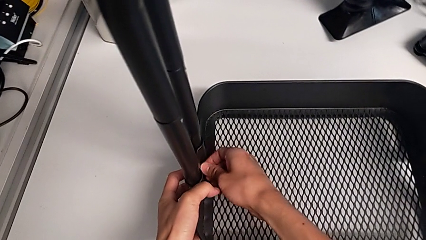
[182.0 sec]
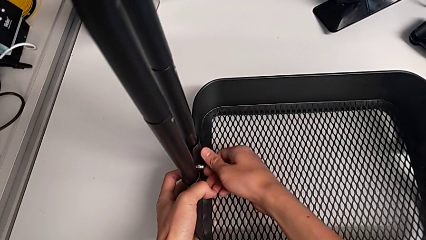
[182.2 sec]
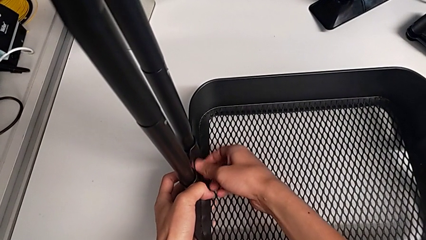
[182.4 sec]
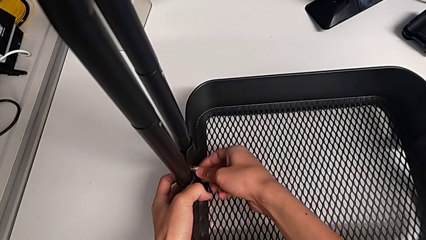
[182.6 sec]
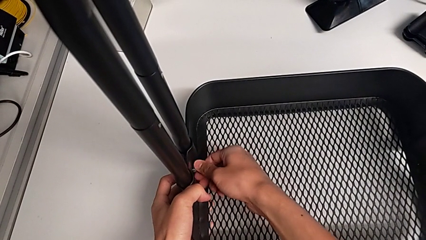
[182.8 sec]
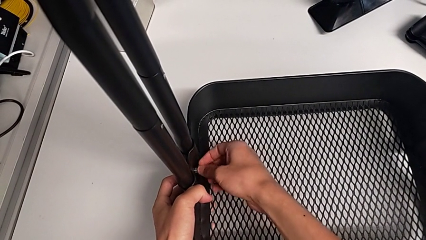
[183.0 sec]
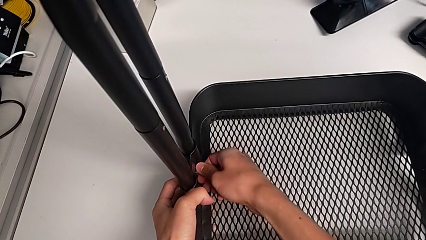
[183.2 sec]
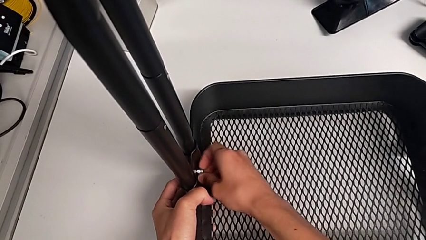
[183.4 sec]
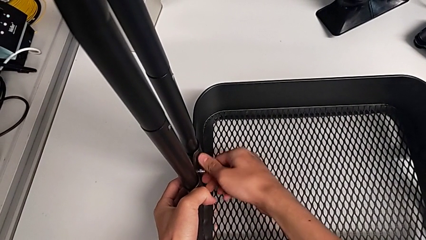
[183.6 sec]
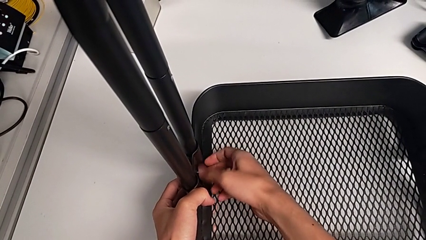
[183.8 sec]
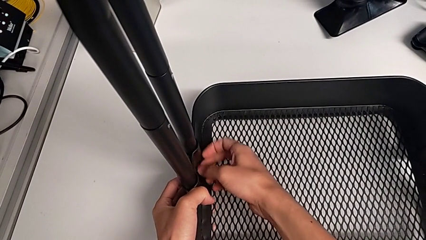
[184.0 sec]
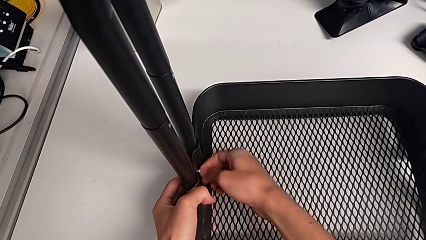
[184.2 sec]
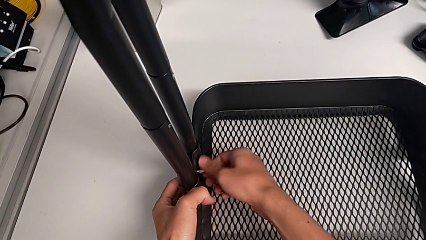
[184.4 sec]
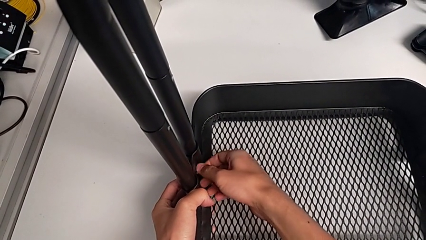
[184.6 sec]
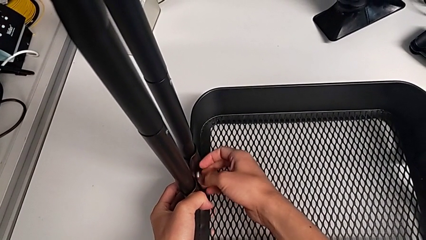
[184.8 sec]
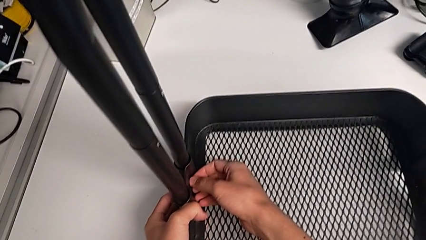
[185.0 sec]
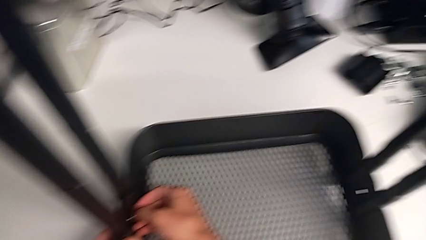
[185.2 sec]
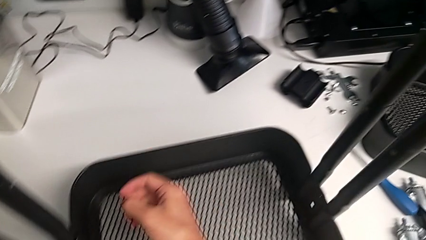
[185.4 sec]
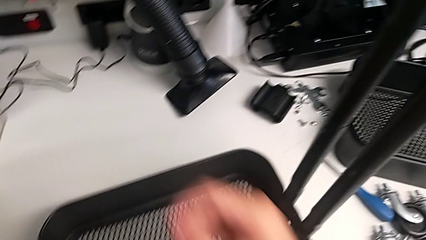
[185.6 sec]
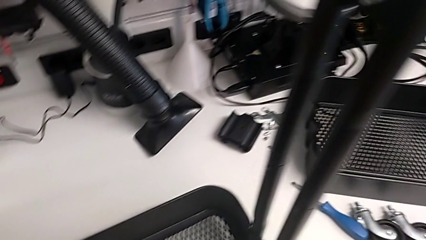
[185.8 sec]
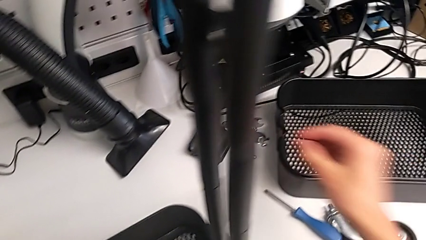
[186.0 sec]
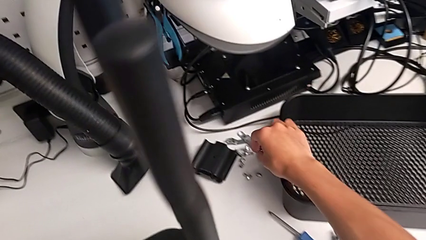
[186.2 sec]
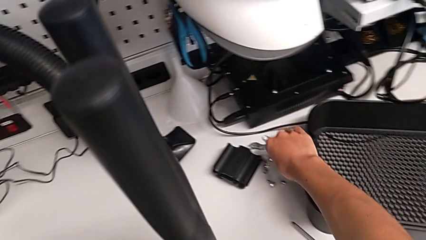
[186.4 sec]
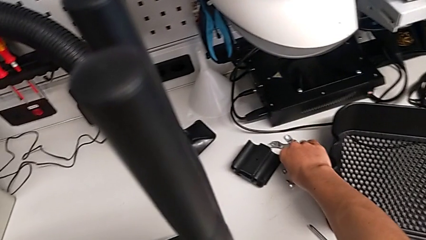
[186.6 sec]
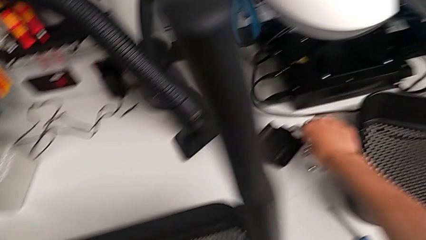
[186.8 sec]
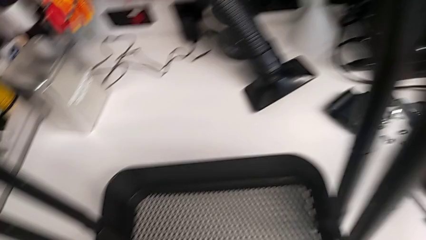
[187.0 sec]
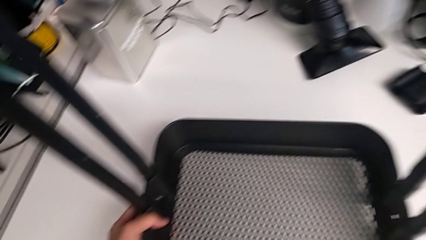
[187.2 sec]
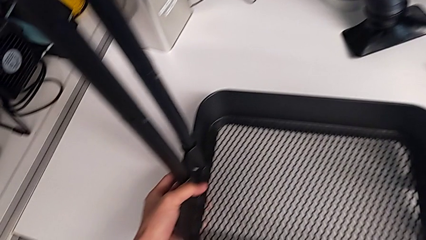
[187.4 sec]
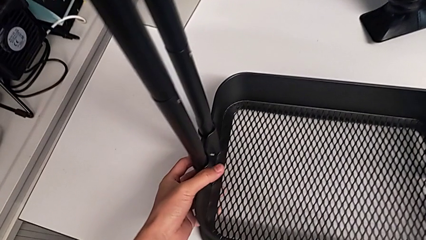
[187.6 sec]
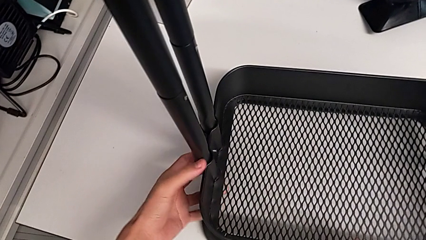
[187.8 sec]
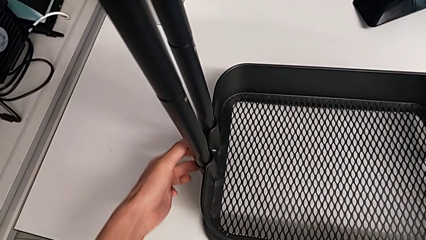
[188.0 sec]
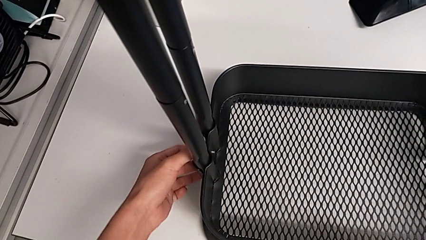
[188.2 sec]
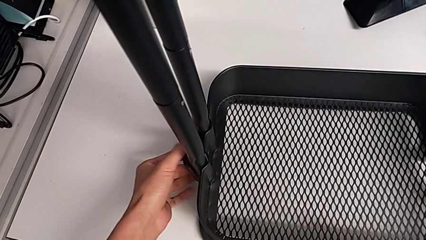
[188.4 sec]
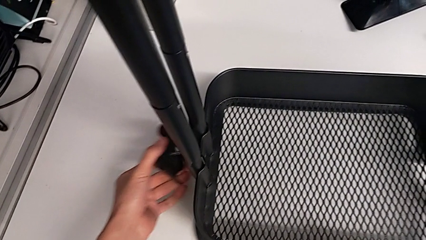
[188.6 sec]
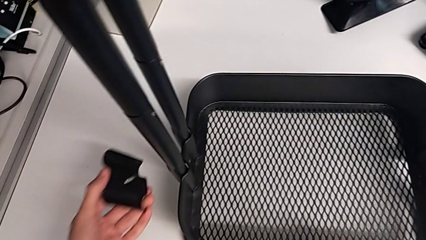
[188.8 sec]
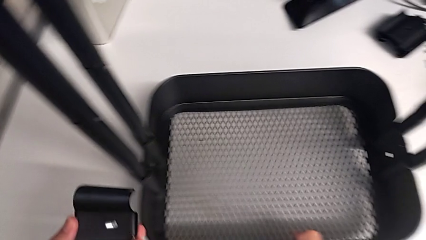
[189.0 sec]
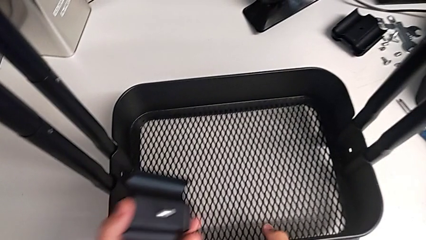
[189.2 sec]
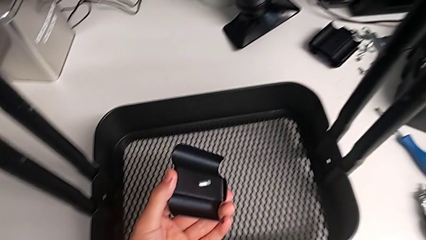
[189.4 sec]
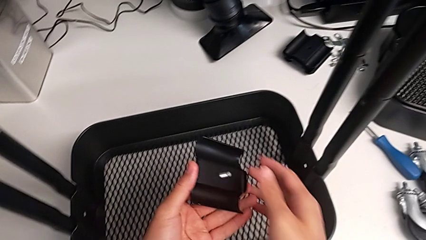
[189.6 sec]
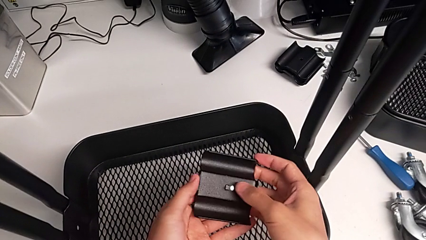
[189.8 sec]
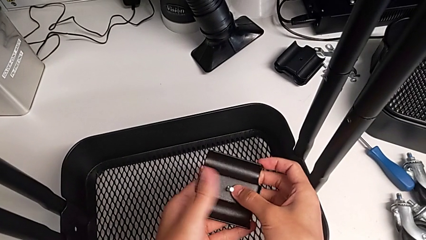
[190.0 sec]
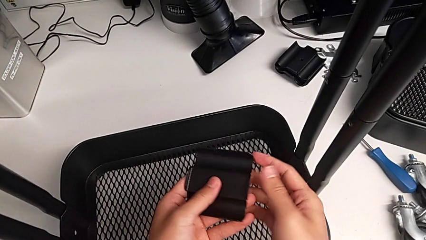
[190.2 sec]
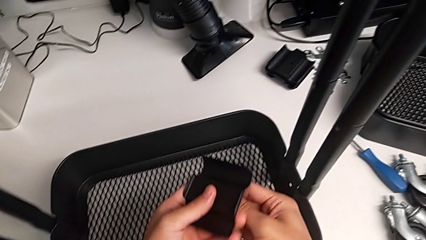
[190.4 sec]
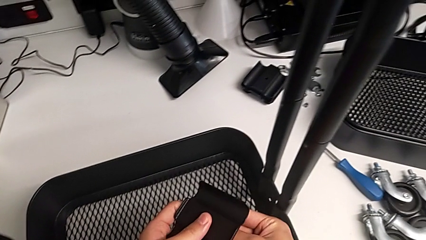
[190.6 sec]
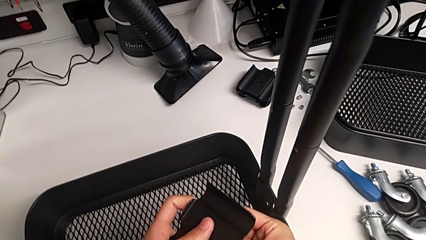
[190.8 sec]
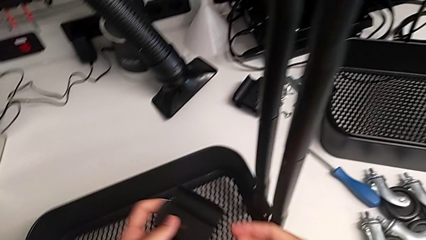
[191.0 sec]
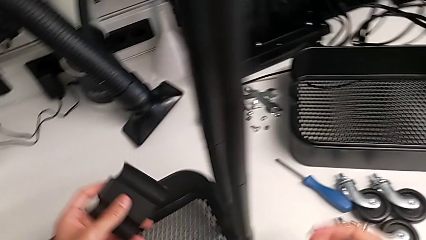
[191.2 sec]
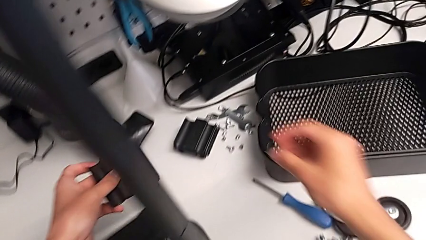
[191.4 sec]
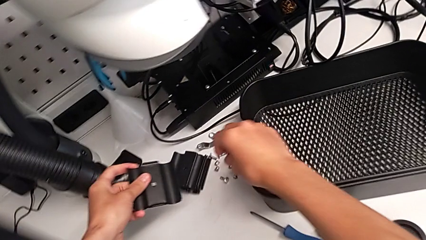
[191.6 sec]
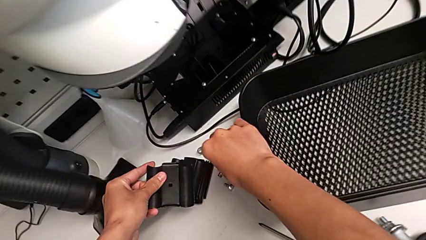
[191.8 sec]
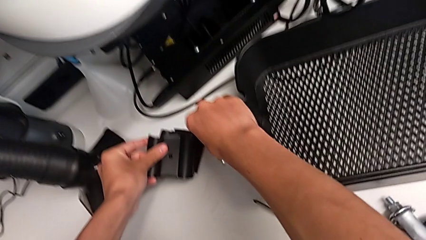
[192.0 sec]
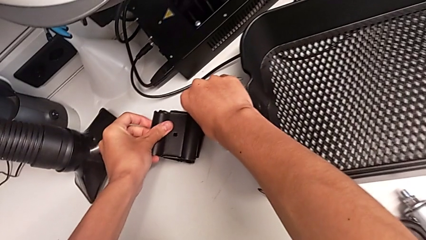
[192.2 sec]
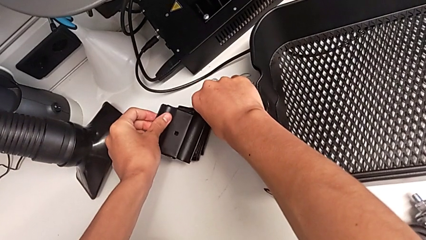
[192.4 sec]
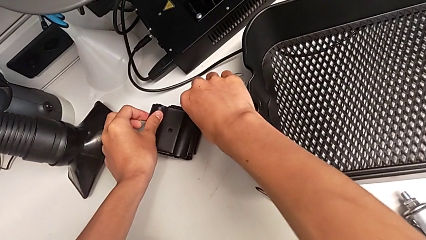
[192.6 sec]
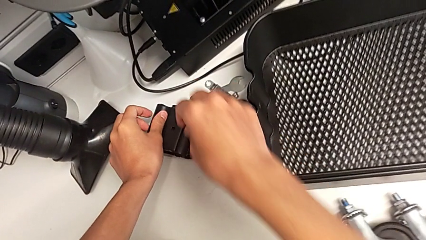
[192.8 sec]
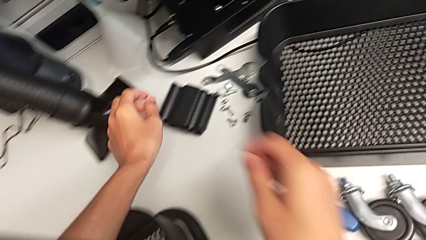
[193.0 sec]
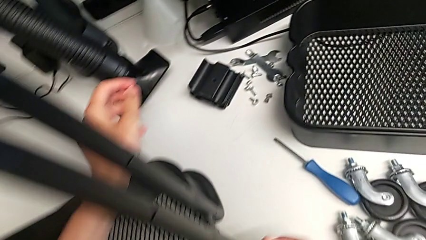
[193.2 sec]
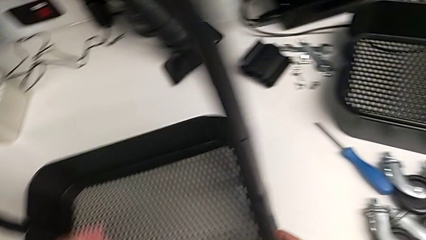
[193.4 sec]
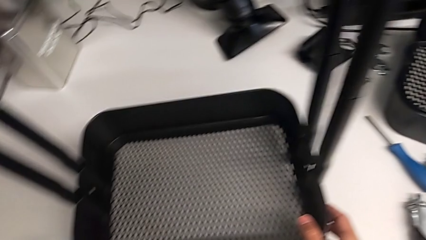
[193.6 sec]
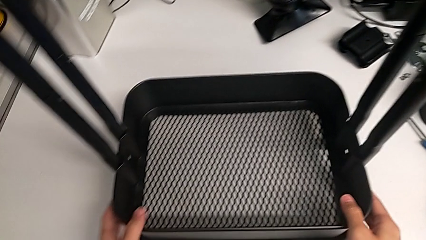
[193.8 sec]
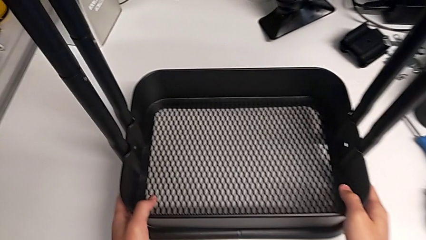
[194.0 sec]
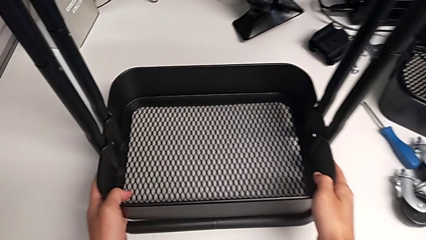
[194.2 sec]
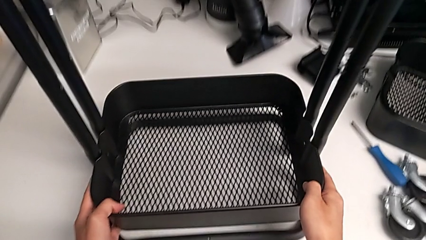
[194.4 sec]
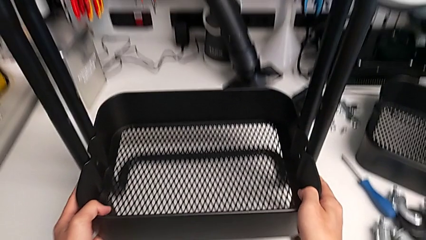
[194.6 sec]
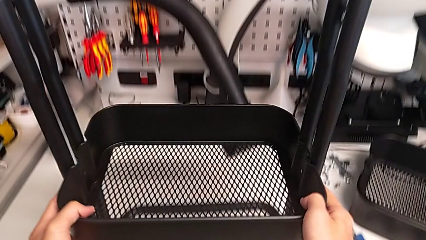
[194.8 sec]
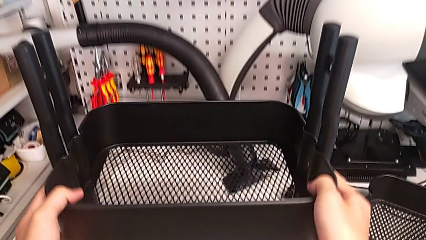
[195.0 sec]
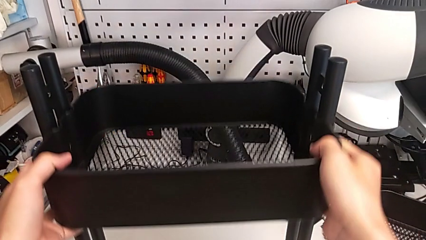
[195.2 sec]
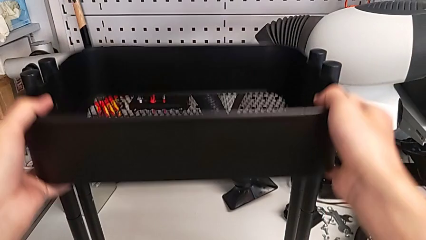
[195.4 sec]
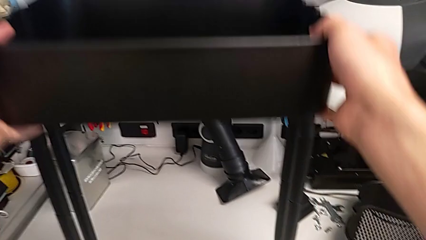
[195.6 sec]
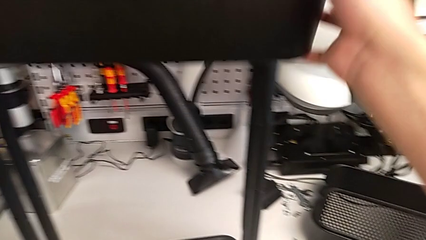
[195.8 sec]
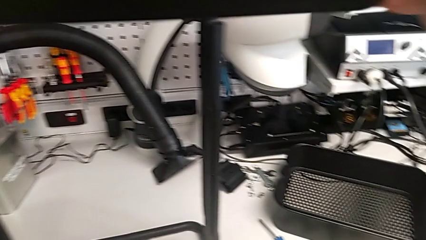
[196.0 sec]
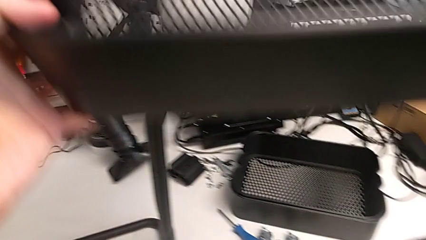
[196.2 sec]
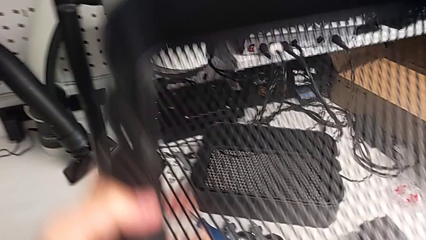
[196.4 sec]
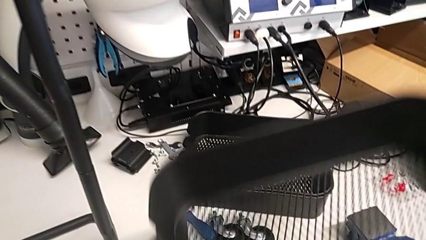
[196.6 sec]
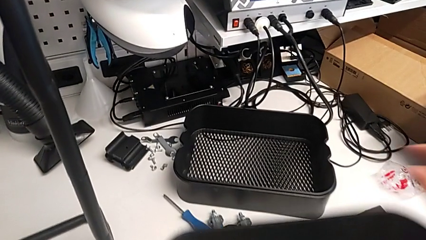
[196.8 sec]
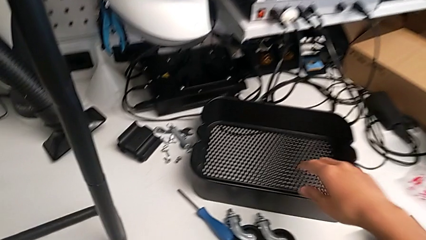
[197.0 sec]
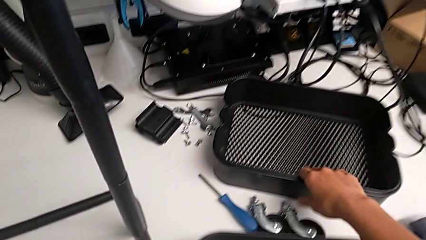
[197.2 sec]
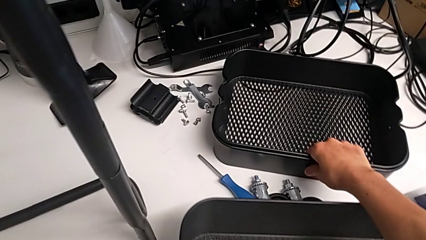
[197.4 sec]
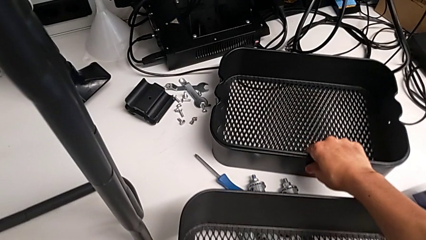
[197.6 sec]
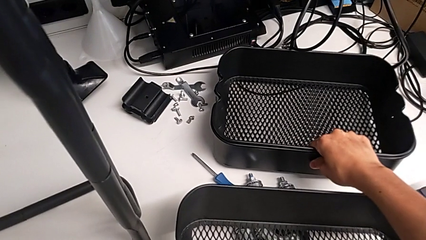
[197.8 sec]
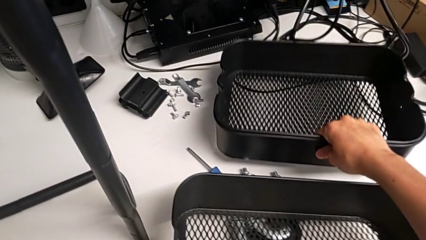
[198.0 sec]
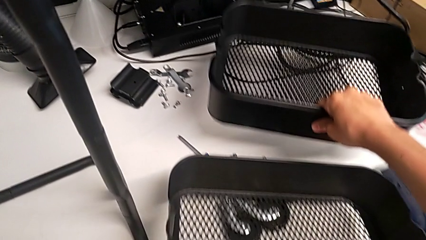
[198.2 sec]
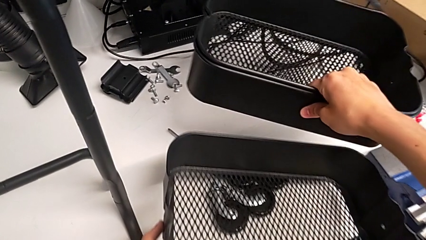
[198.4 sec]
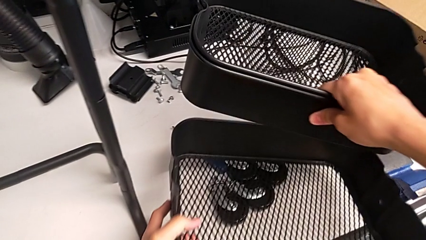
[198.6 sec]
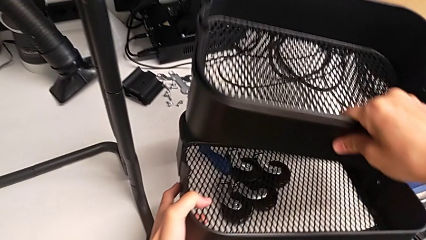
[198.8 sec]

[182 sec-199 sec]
The camera wearer is disassembling the bottom tray. They unscrew the second hexagon cap nut, withdraw it, withdraw the second bracket twice, approach the utility cart, slide the low grid tray and begin to stack it.
